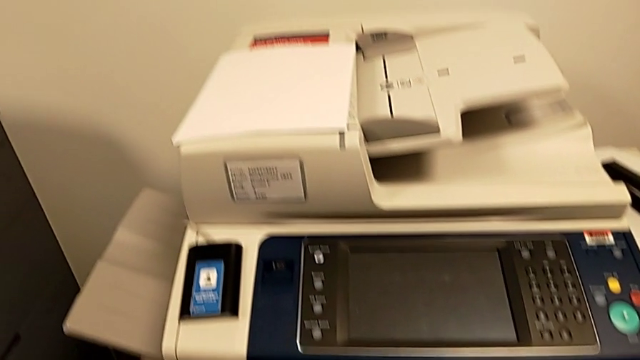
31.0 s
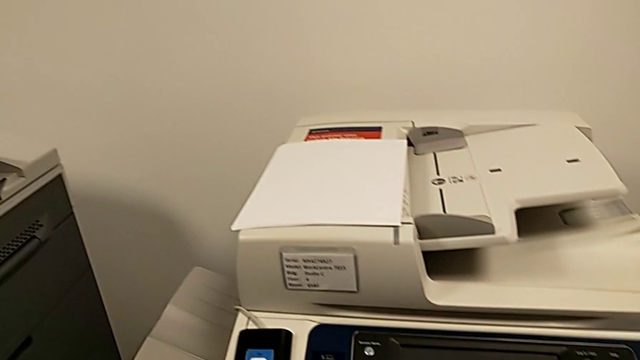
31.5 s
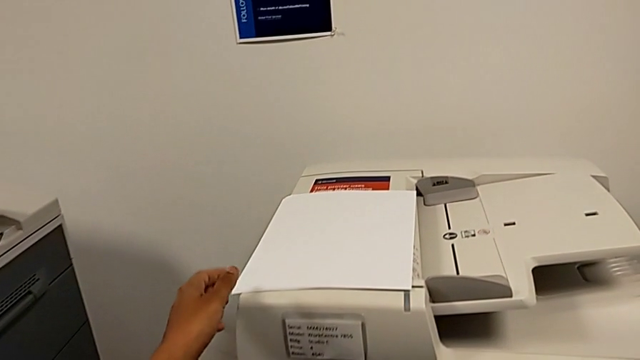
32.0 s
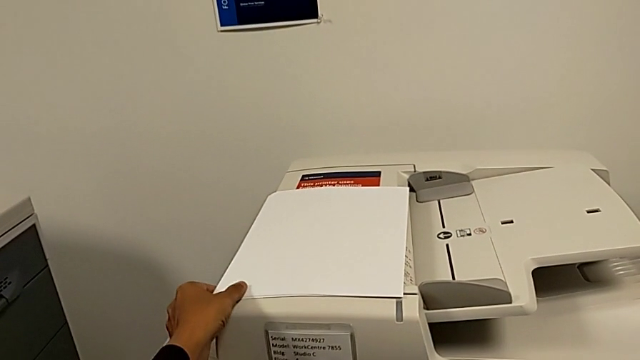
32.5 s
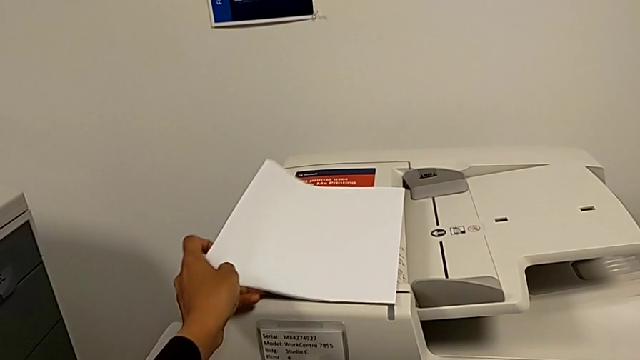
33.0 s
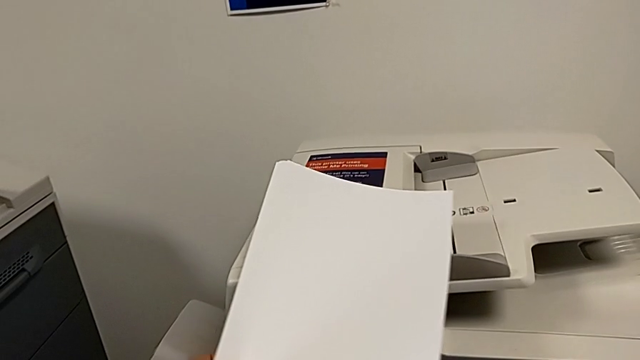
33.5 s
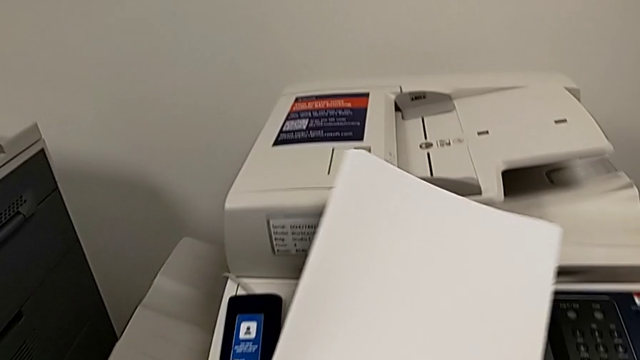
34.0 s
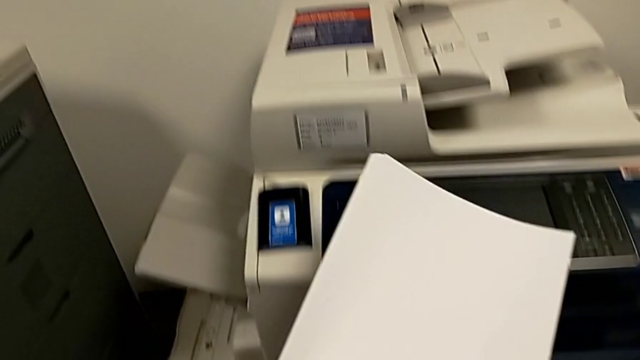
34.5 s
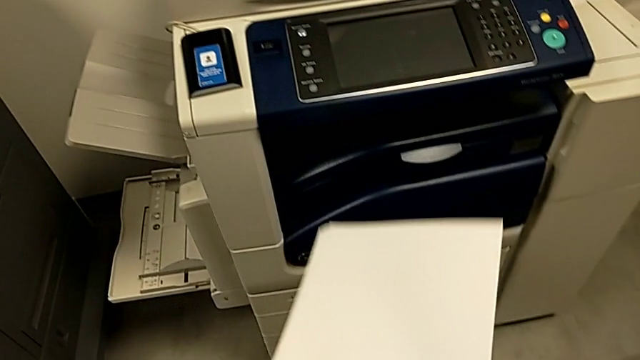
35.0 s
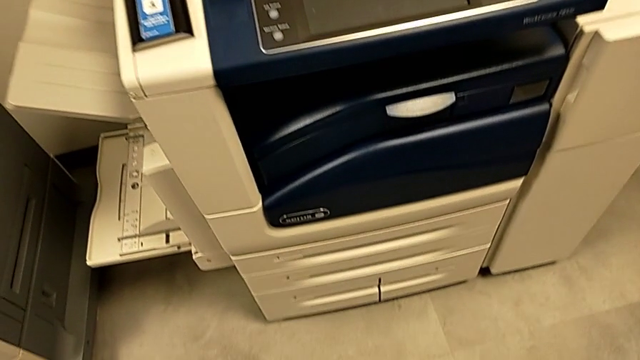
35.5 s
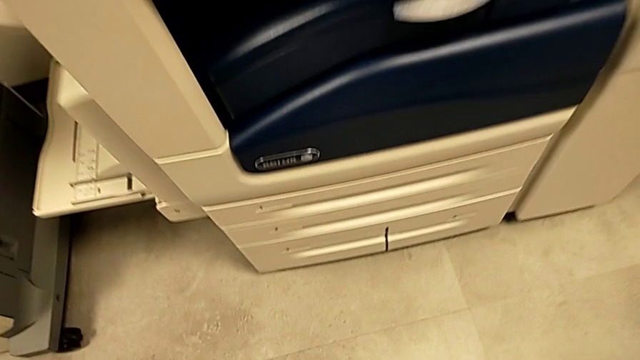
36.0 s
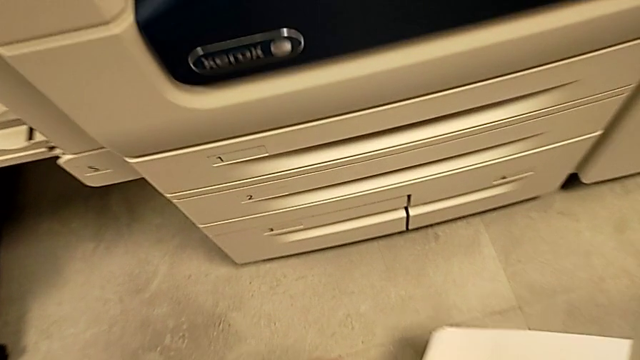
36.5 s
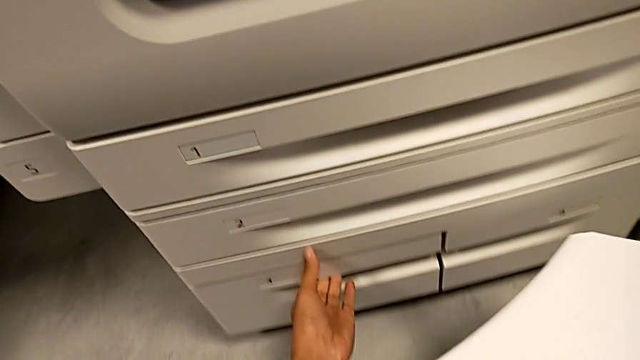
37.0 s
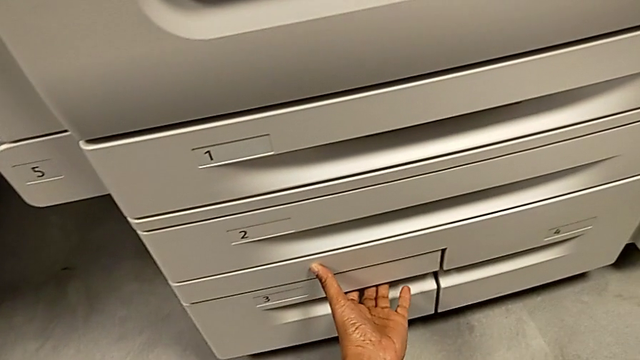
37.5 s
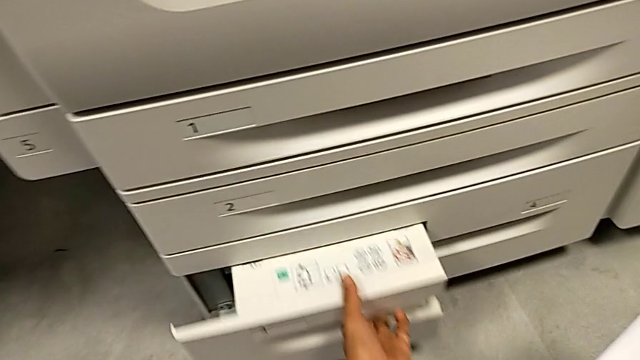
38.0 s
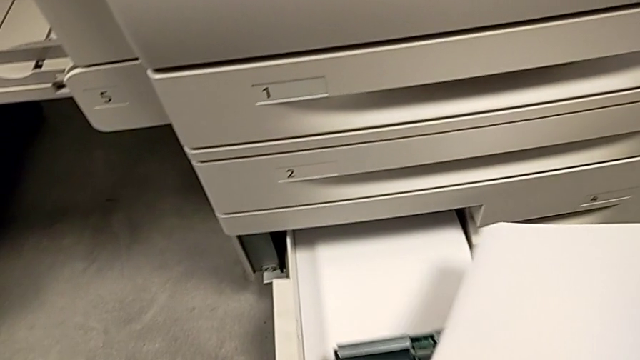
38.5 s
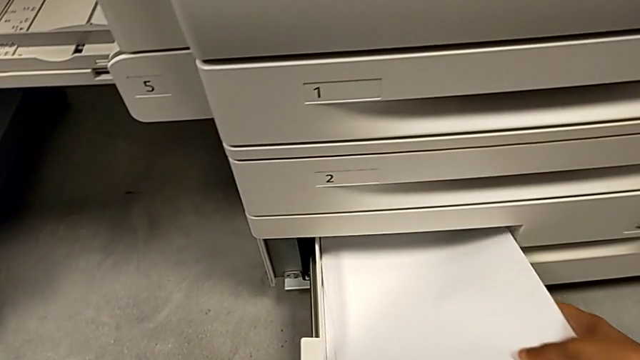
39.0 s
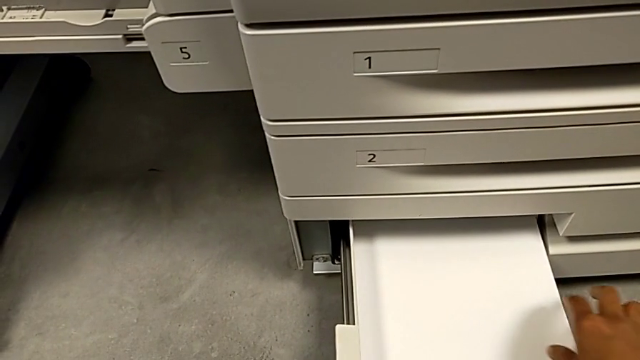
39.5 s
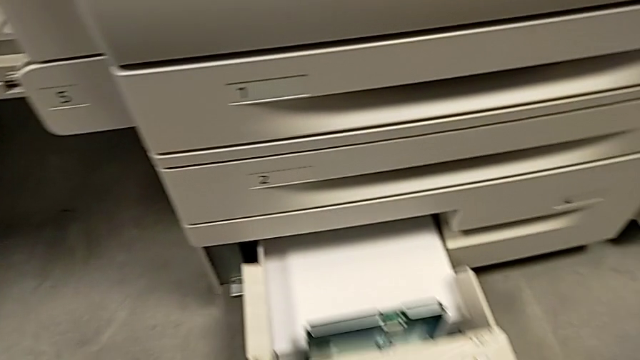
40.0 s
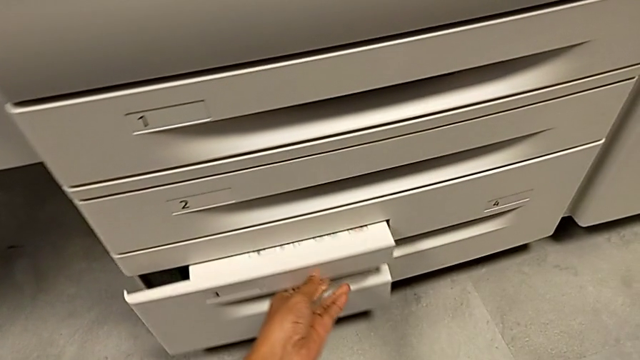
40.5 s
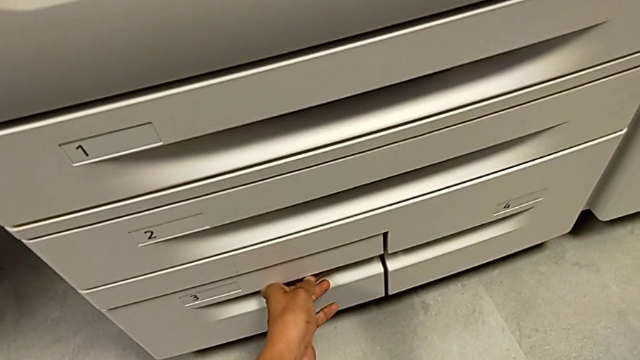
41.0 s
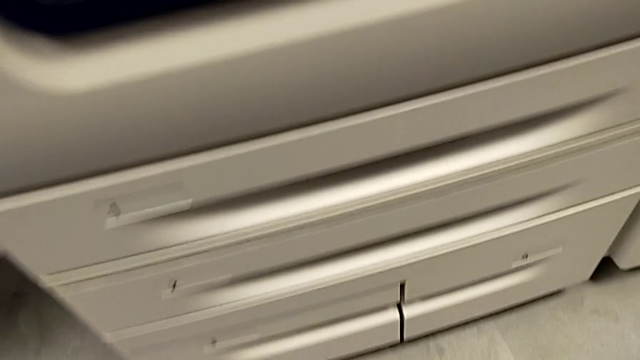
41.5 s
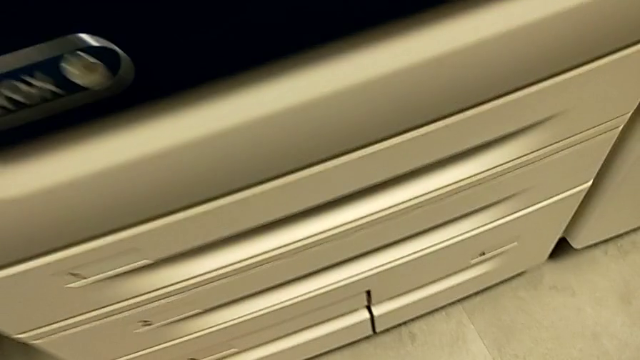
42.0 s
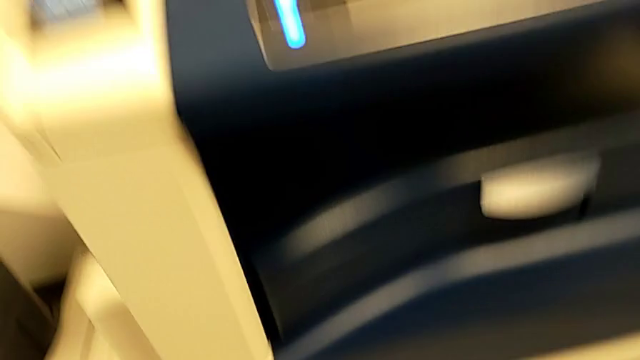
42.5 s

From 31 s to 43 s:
The camera wearer loads a stack of papers. They grab the paper stack, lift it, approach the paper tray, grab it, pull it, insert the paper stack and close the paper tray.
